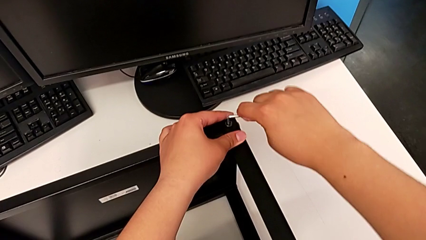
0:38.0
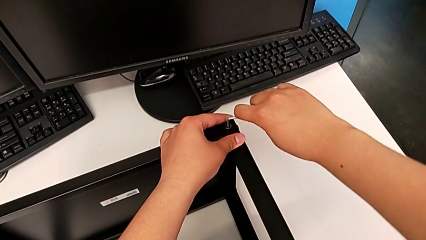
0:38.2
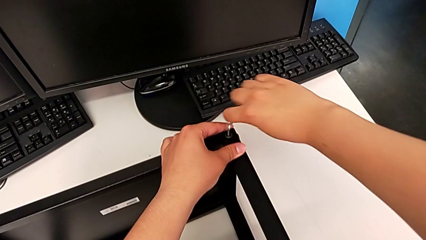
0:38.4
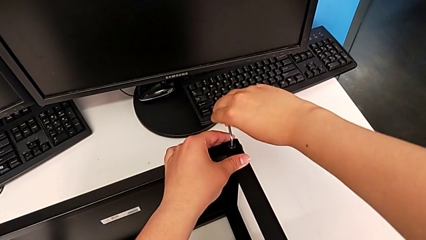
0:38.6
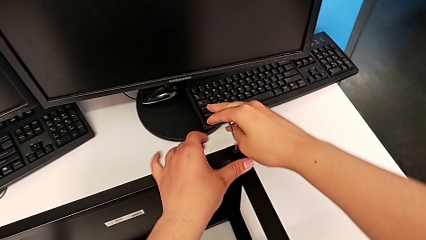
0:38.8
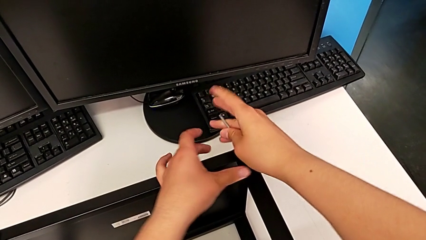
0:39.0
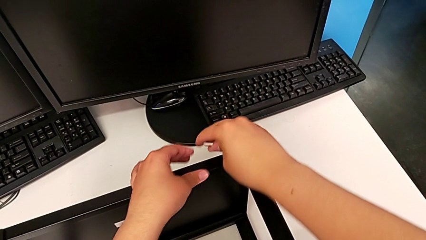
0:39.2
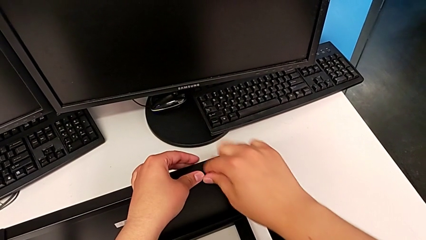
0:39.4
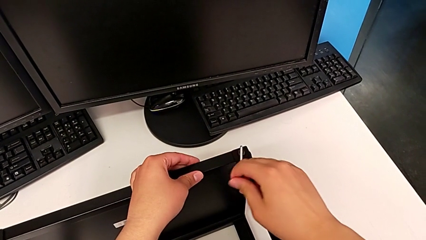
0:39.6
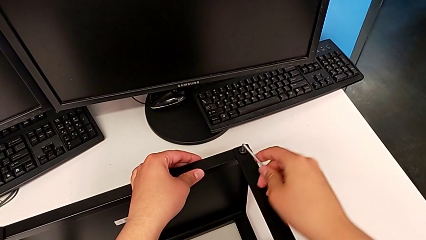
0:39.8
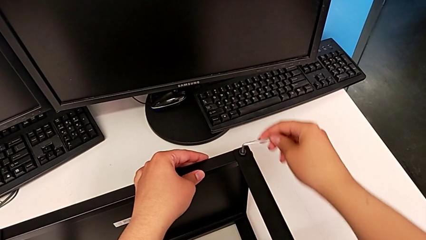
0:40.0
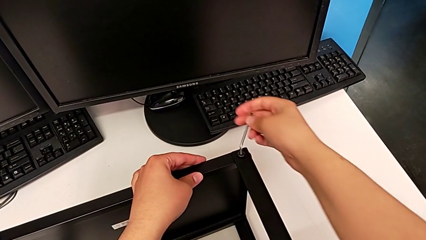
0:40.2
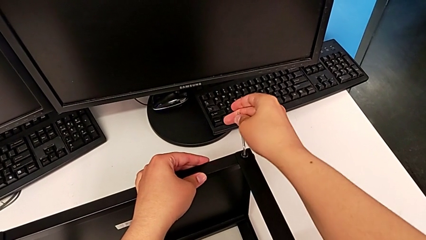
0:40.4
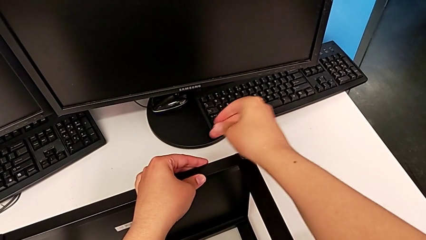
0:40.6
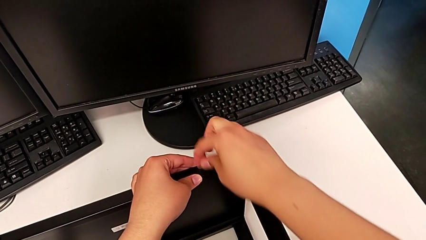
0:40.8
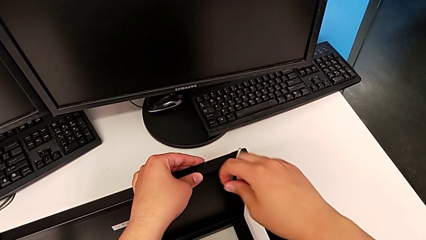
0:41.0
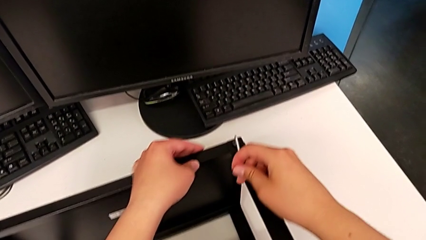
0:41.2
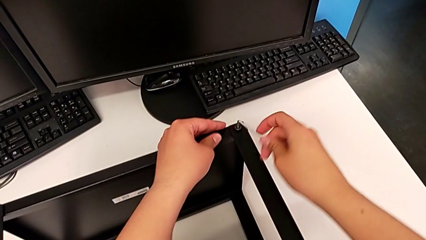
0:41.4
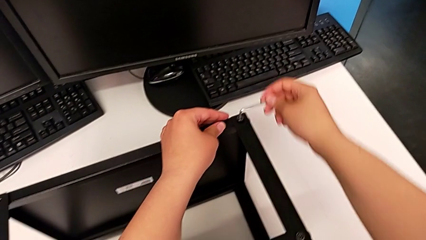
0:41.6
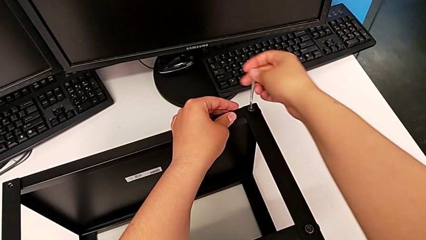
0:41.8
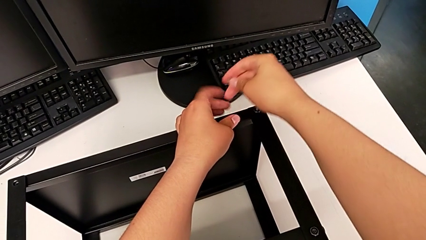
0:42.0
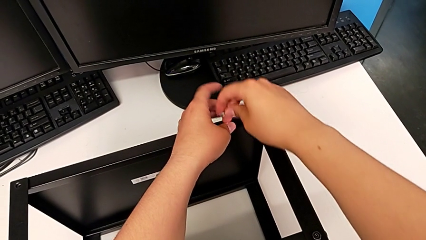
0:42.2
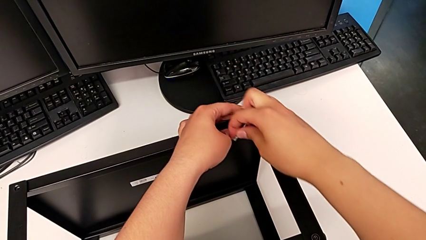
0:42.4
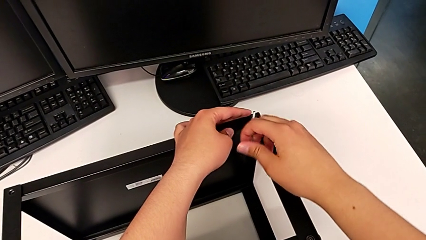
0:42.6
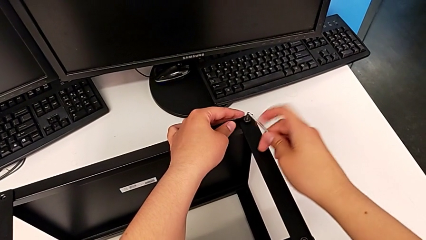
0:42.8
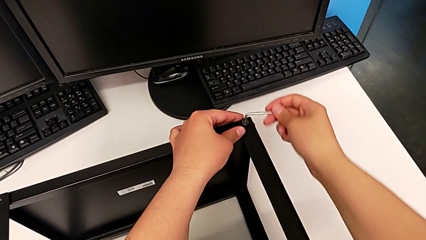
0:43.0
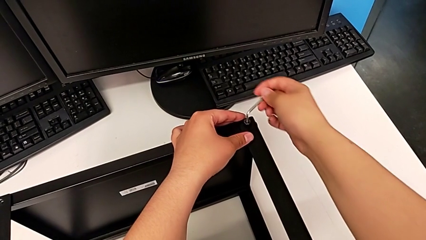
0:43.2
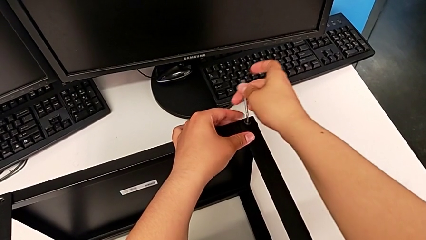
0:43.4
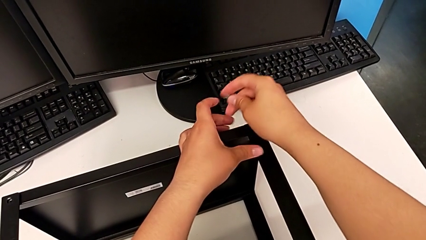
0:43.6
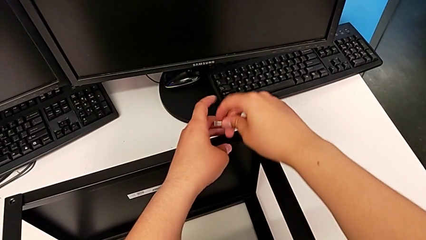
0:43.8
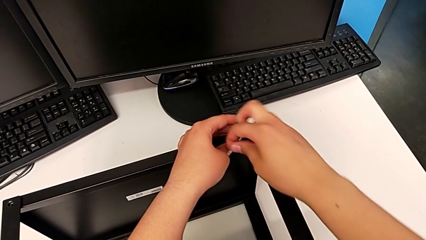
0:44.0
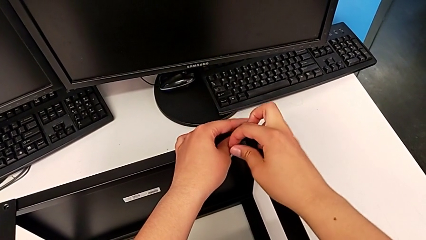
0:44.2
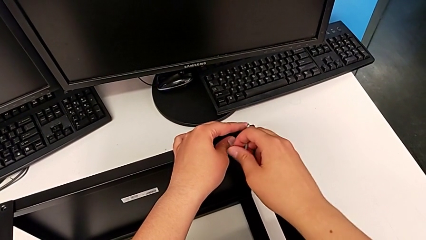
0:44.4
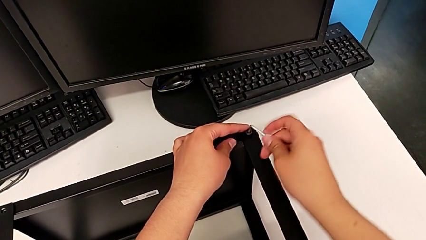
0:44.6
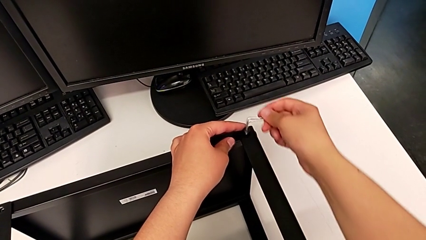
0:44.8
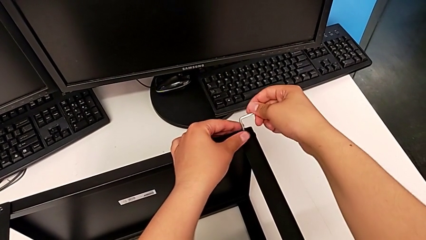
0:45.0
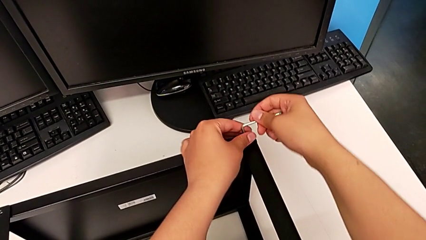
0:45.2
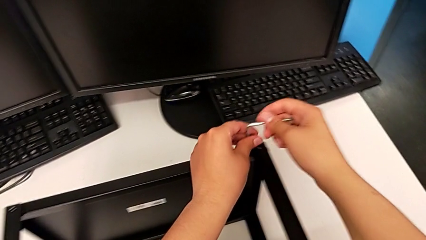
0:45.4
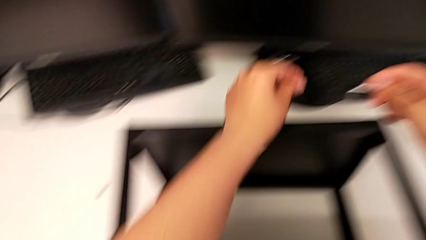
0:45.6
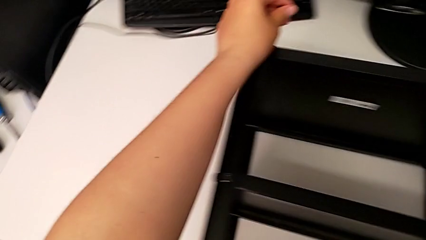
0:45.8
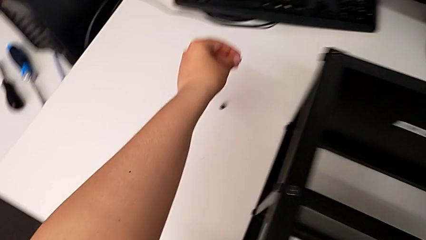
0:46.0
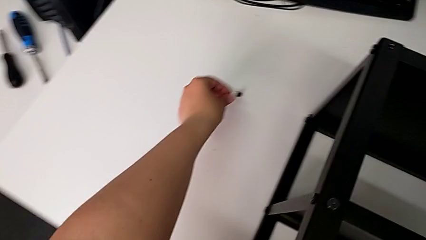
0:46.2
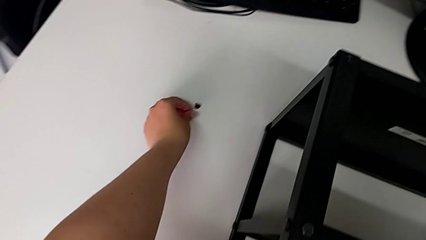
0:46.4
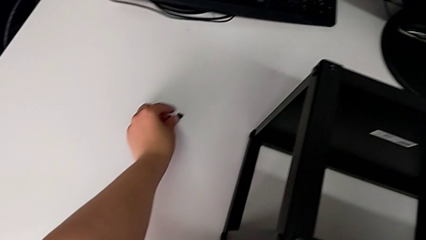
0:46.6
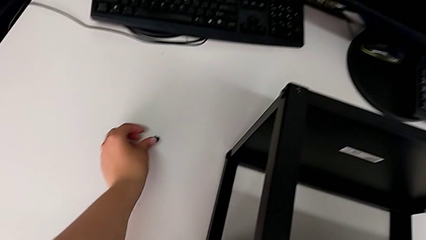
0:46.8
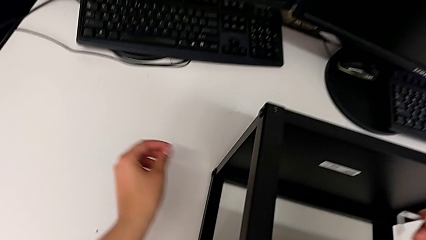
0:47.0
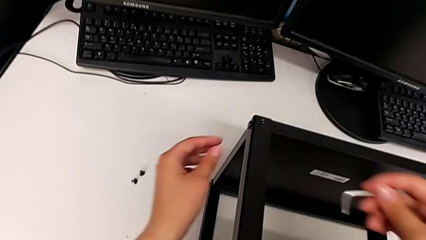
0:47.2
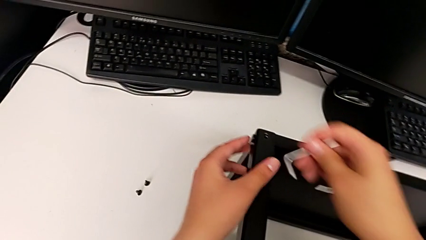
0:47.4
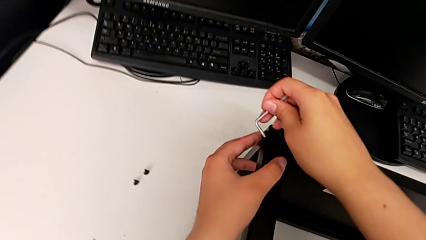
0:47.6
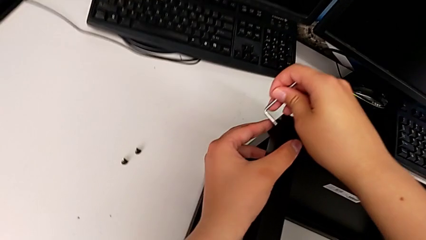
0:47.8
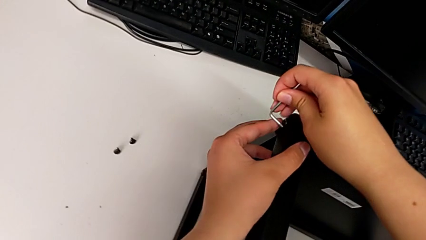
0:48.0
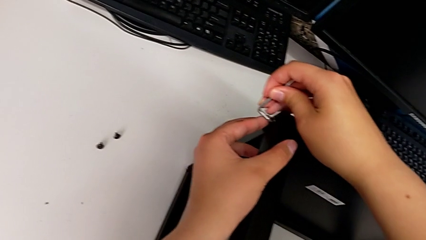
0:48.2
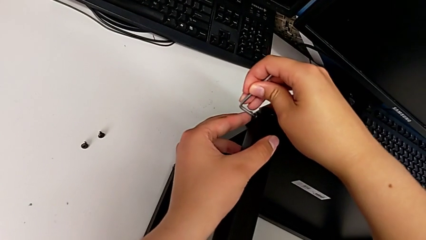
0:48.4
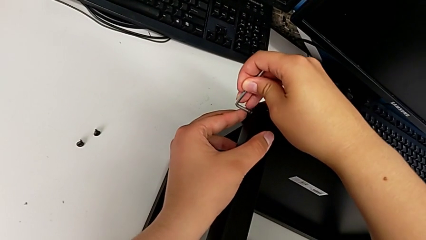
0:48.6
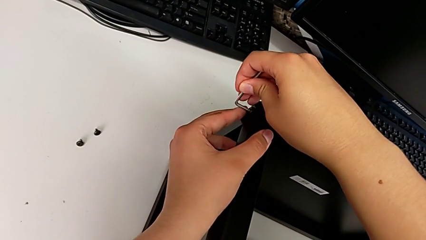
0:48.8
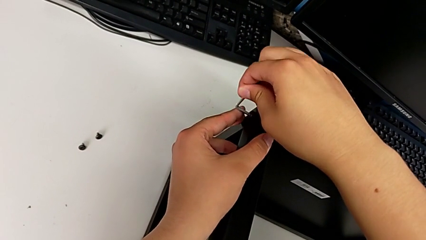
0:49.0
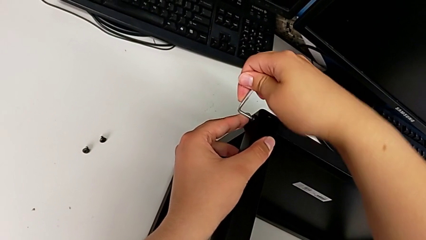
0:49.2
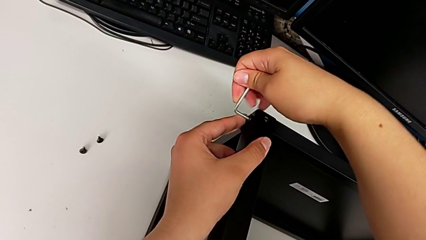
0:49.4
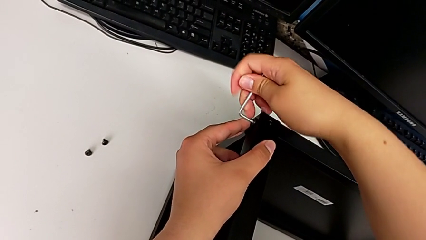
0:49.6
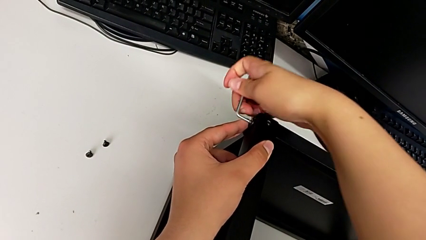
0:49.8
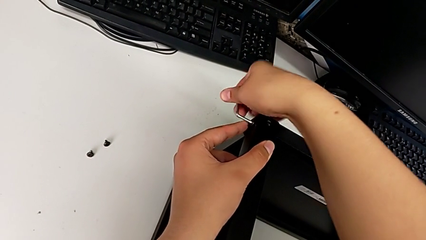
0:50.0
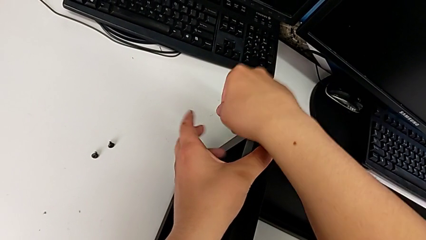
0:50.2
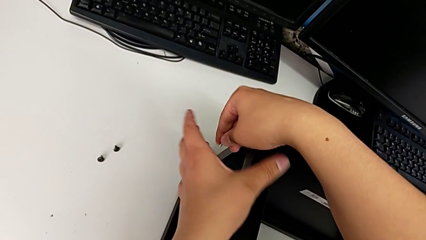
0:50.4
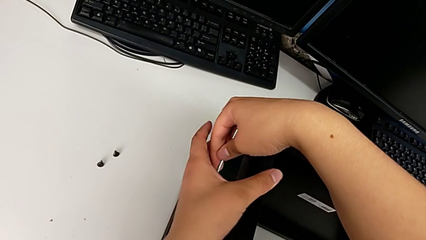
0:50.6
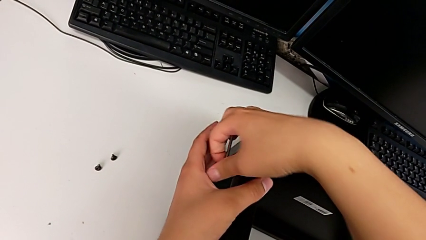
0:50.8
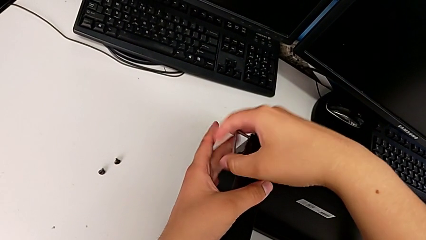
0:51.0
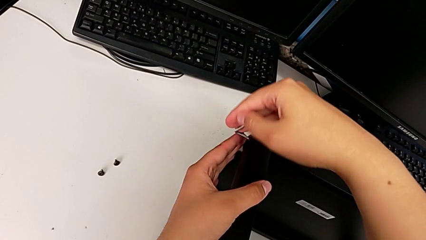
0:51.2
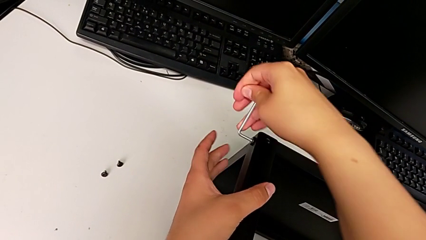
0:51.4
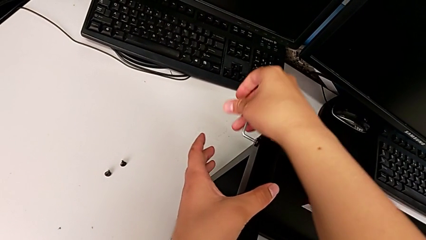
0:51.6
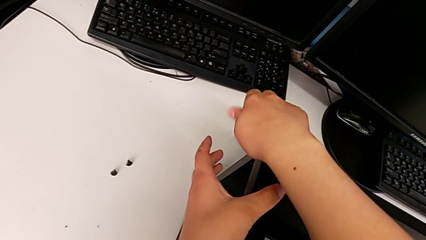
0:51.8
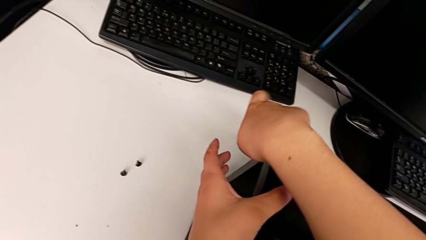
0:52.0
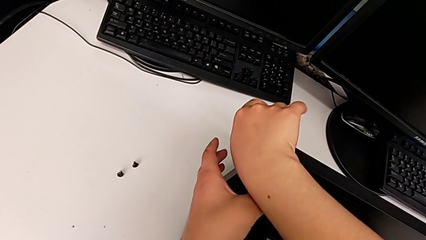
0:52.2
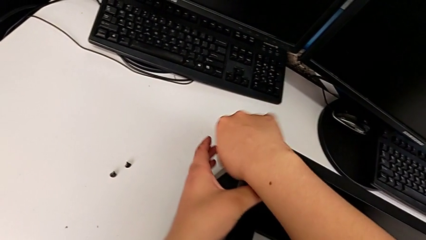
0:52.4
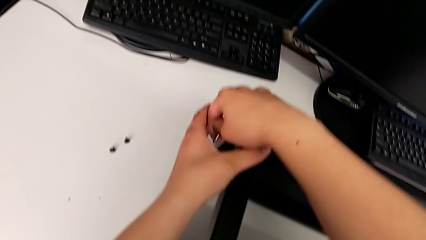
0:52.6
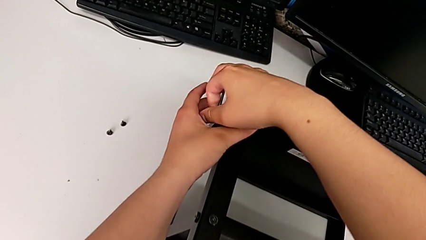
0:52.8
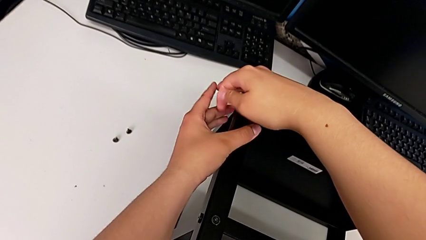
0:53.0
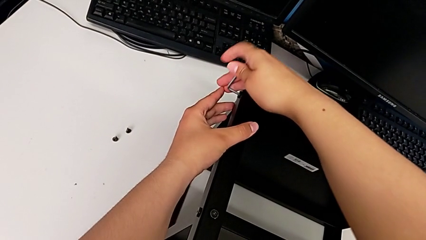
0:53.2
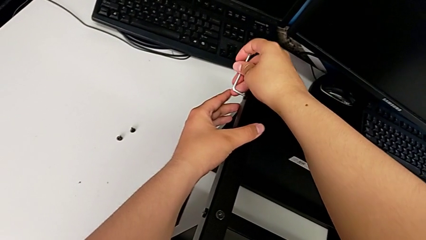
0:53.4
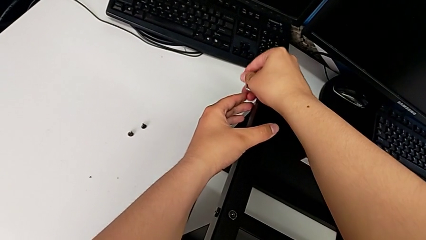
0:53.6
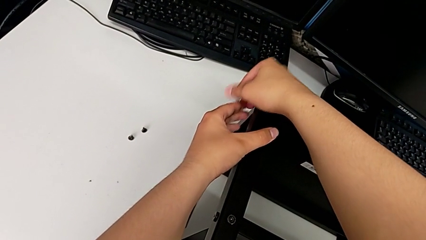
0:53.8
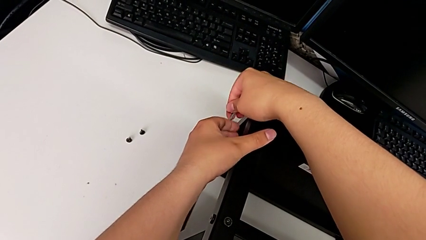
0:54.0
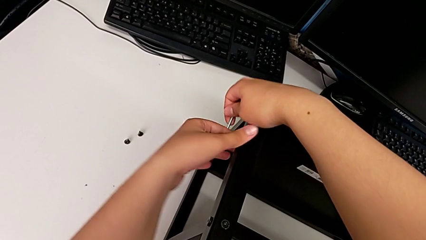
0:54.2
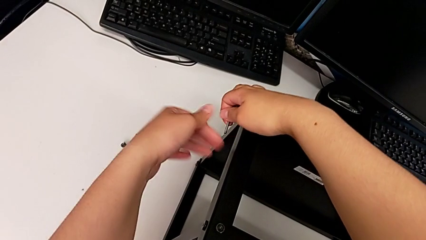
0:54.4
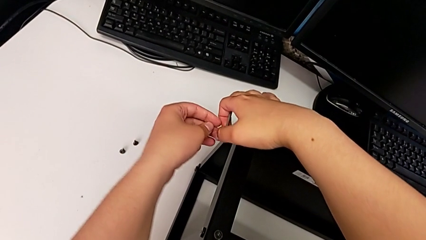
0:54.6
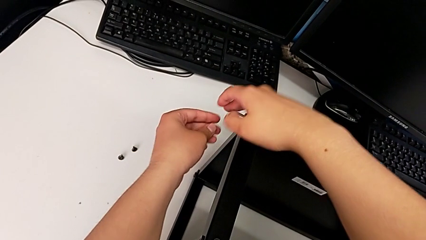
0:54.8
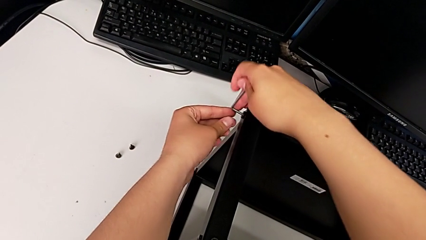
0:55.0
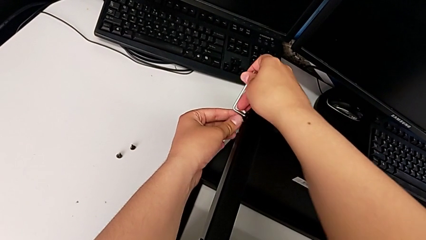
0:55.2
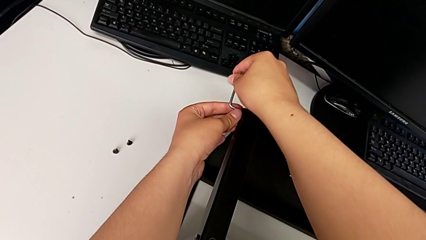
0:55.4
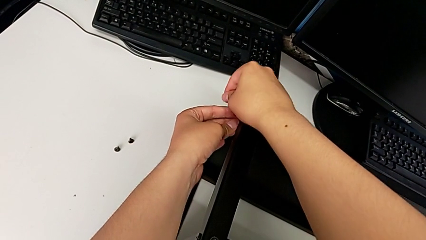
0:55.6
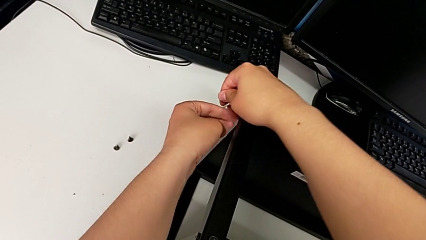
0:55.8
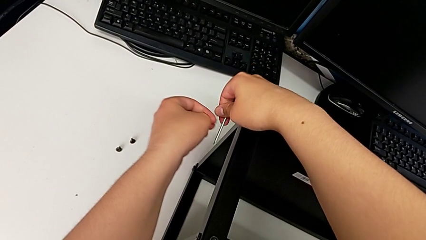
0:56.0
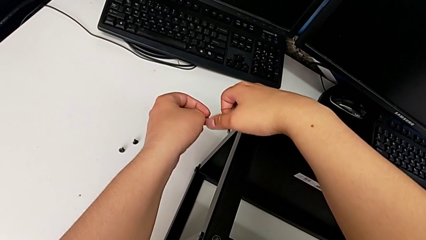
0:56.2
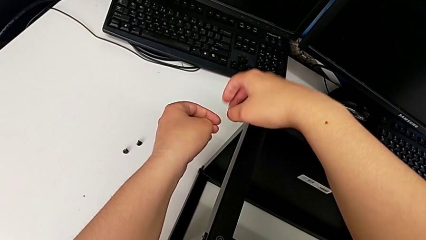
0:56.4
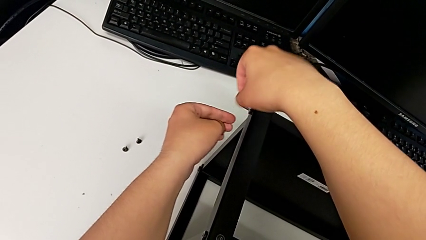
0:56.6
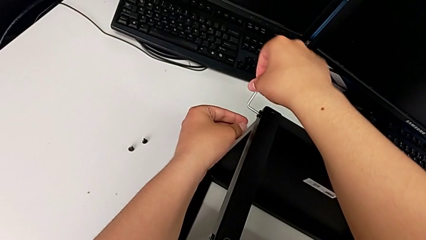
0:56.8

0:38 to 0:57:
The camera wearer is disassembling the top shelf. They unscrew the hex socket head, withdraw the Allen wrench with the right hand and disassemble the hex socket head with the left hand, place it, insert the Allen wrench and begin to unscrew the hex socket head.
